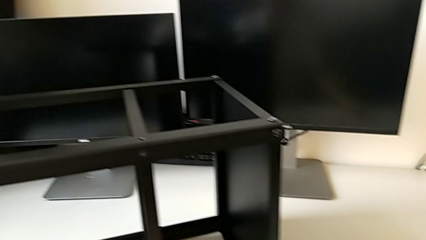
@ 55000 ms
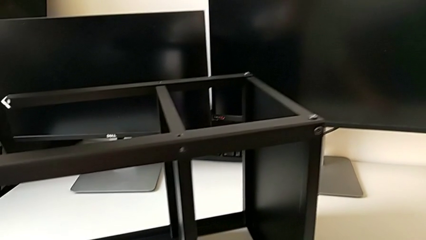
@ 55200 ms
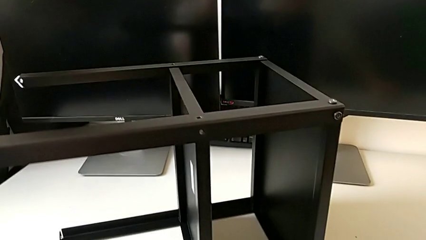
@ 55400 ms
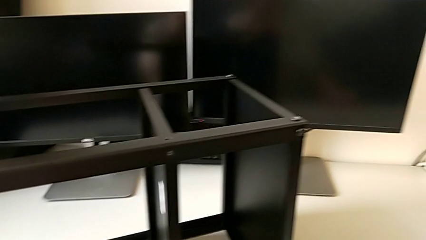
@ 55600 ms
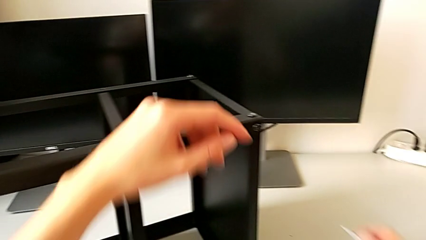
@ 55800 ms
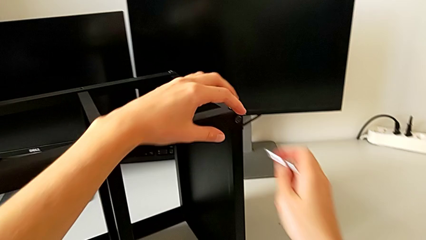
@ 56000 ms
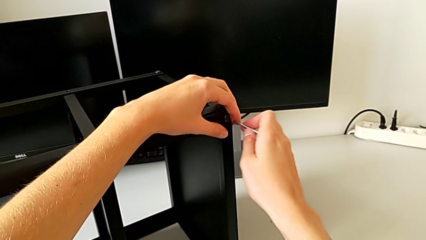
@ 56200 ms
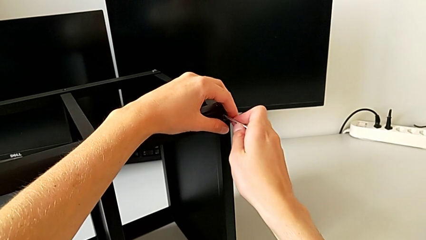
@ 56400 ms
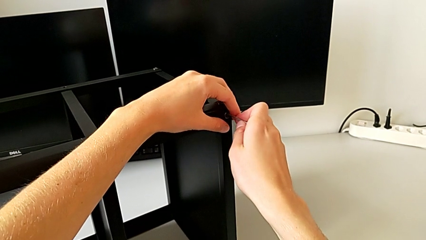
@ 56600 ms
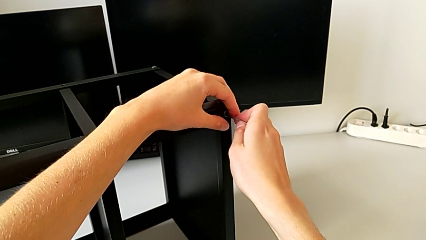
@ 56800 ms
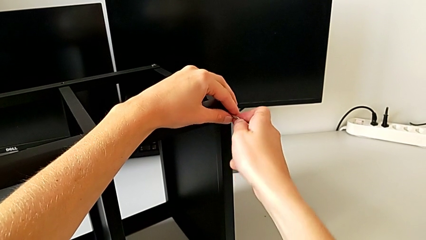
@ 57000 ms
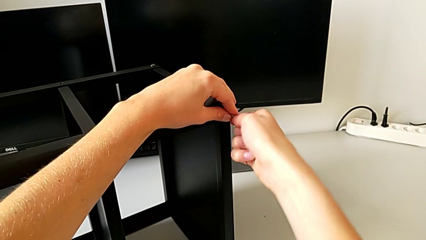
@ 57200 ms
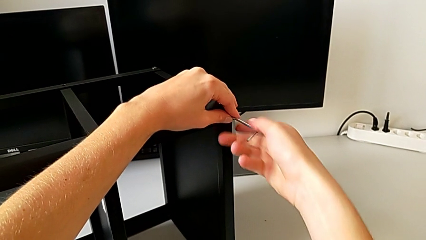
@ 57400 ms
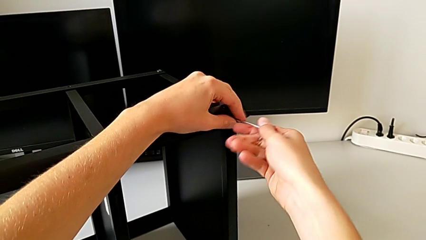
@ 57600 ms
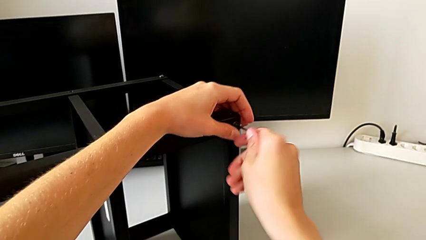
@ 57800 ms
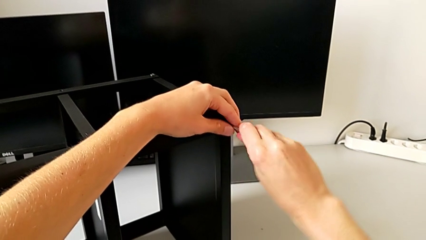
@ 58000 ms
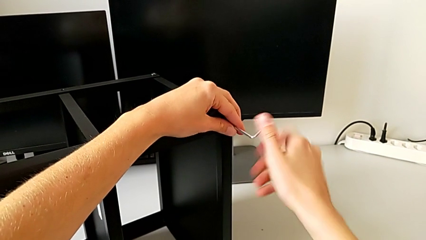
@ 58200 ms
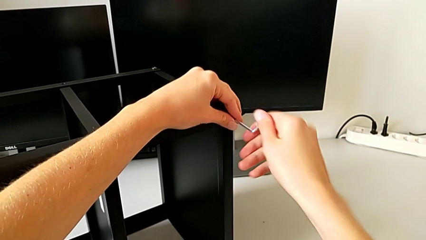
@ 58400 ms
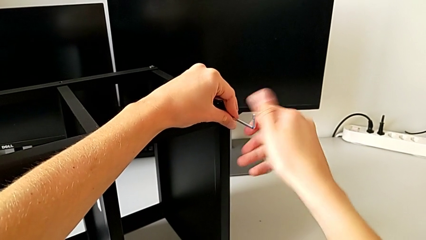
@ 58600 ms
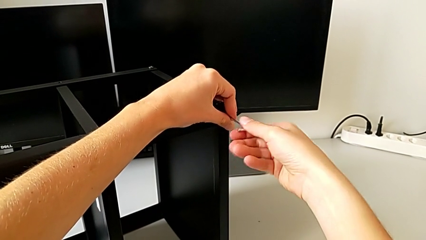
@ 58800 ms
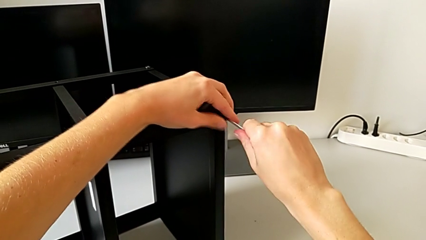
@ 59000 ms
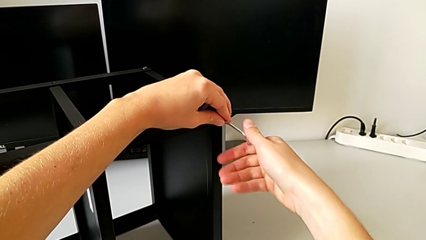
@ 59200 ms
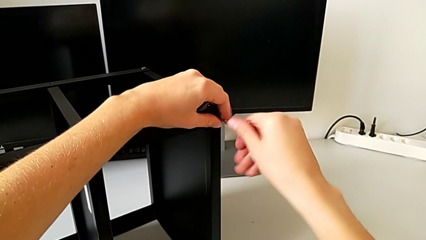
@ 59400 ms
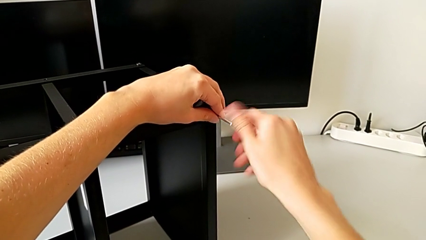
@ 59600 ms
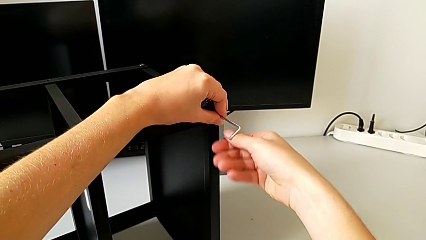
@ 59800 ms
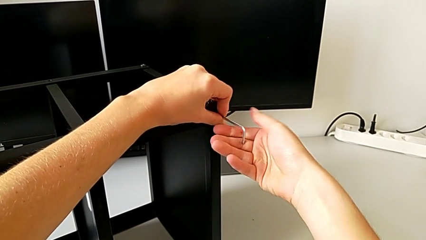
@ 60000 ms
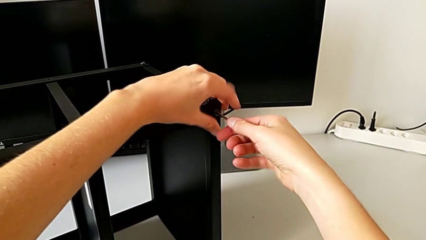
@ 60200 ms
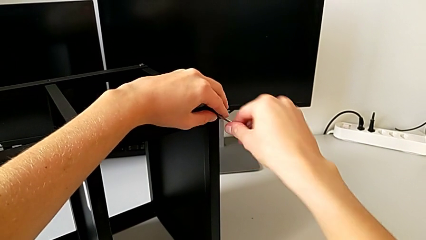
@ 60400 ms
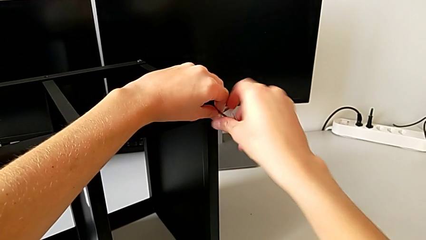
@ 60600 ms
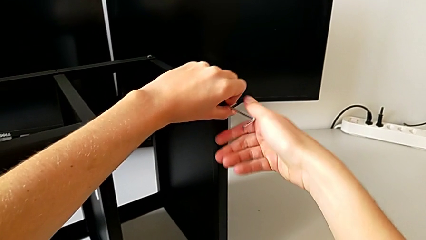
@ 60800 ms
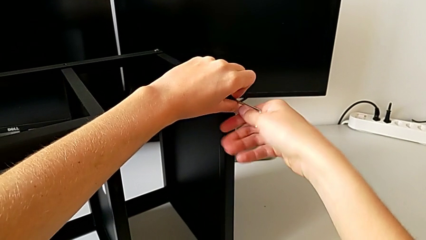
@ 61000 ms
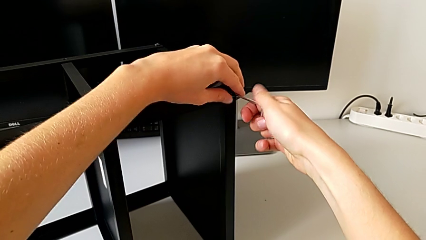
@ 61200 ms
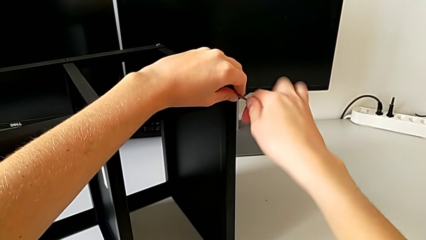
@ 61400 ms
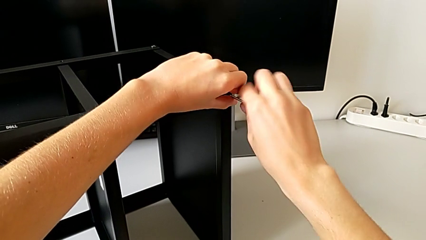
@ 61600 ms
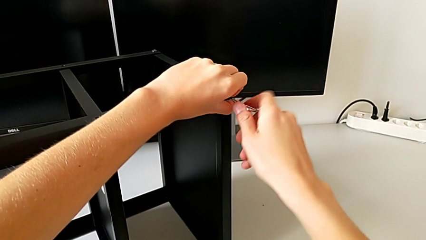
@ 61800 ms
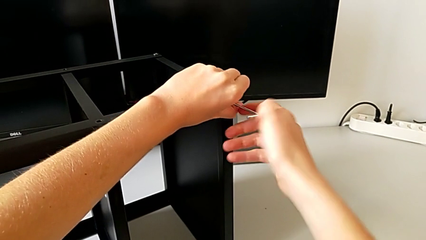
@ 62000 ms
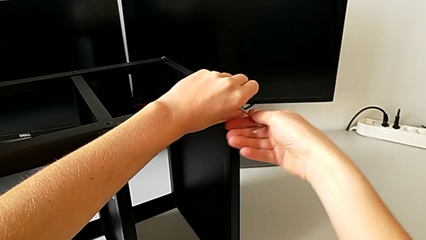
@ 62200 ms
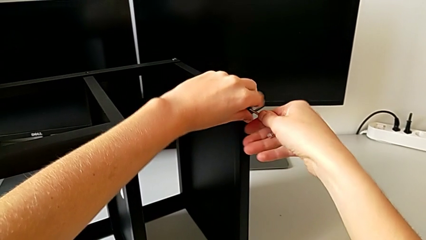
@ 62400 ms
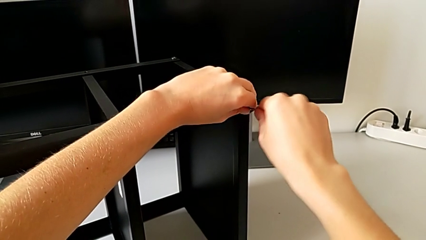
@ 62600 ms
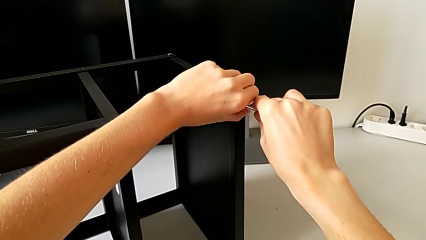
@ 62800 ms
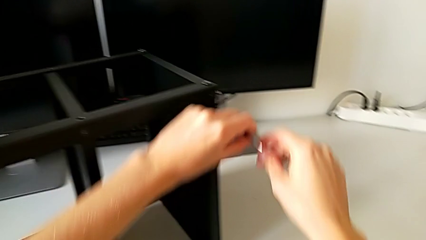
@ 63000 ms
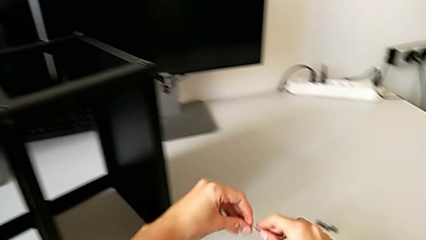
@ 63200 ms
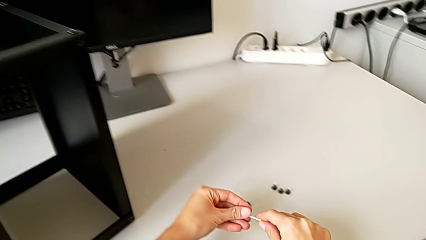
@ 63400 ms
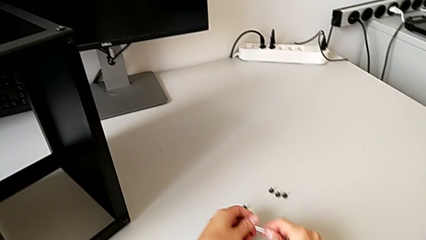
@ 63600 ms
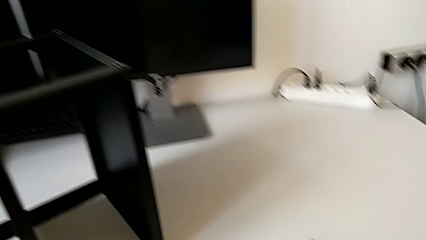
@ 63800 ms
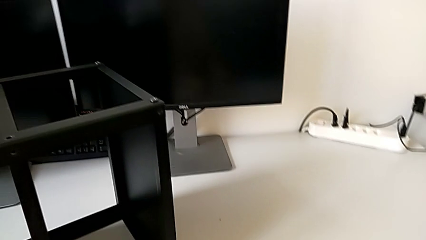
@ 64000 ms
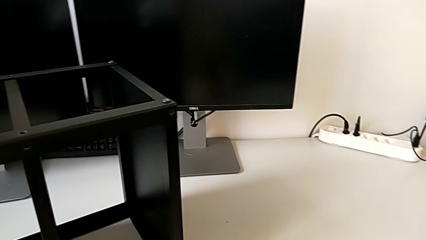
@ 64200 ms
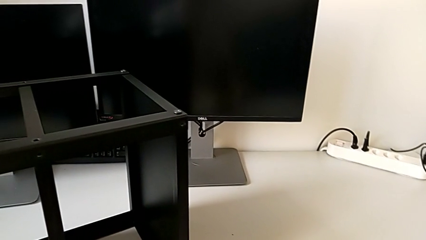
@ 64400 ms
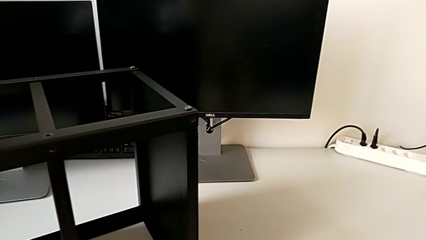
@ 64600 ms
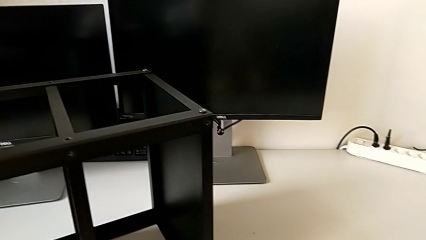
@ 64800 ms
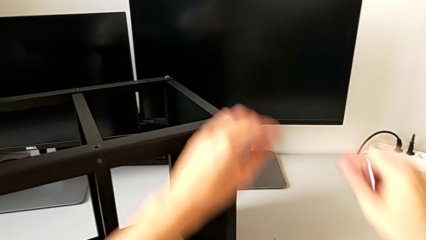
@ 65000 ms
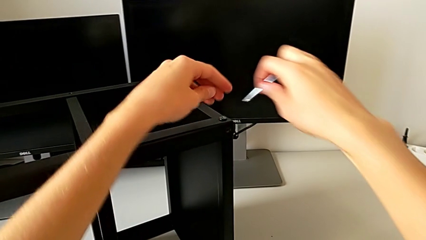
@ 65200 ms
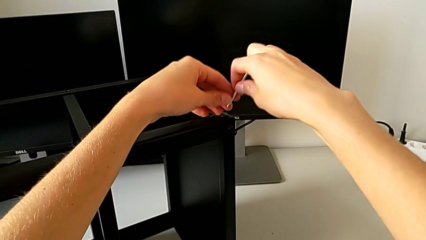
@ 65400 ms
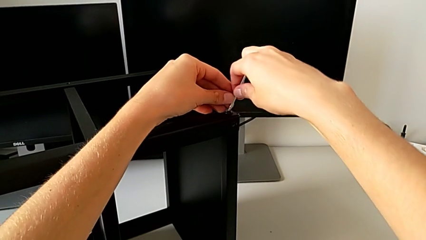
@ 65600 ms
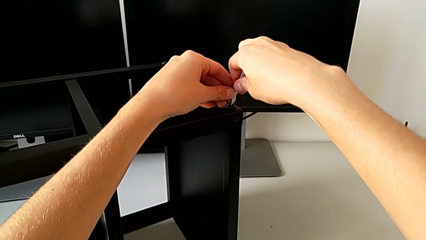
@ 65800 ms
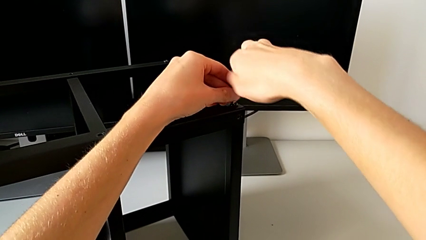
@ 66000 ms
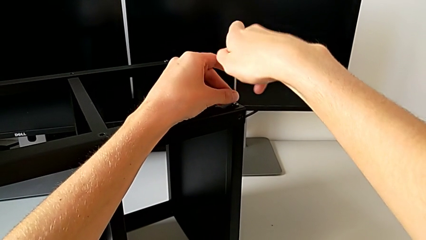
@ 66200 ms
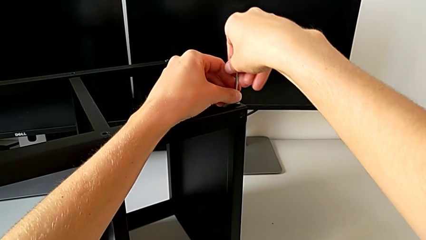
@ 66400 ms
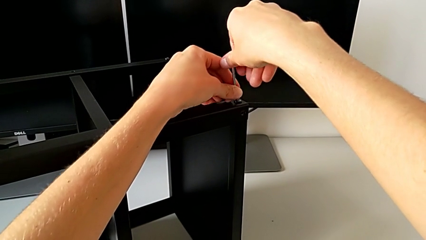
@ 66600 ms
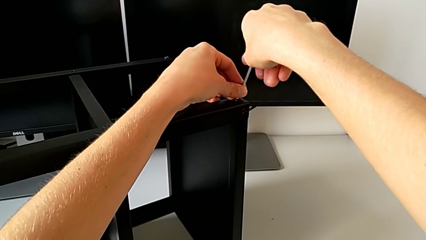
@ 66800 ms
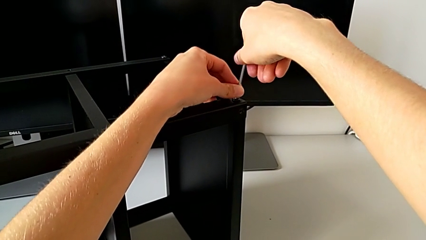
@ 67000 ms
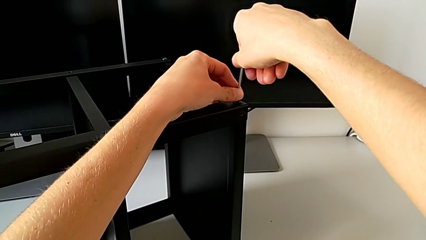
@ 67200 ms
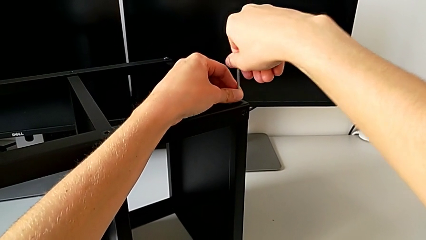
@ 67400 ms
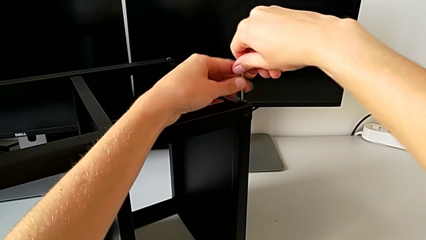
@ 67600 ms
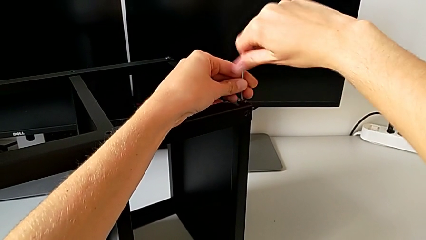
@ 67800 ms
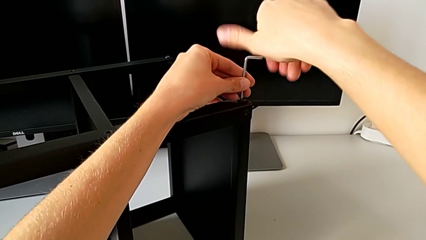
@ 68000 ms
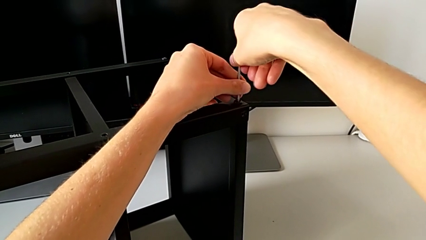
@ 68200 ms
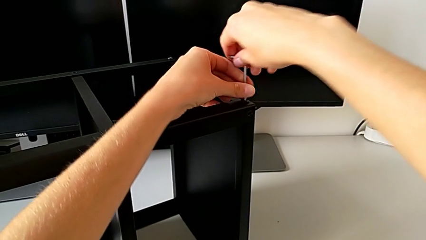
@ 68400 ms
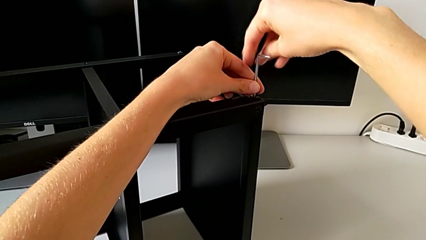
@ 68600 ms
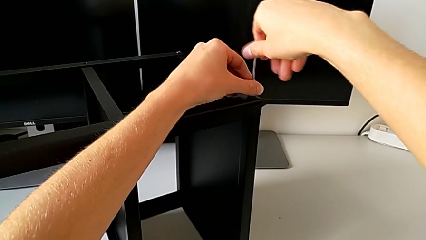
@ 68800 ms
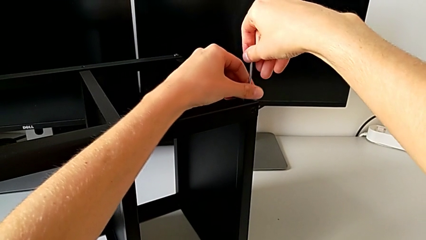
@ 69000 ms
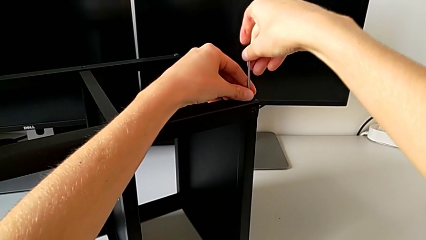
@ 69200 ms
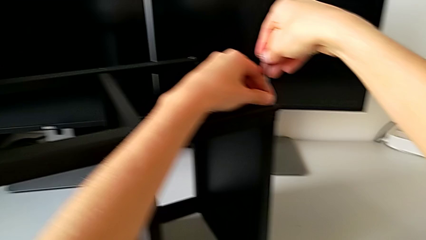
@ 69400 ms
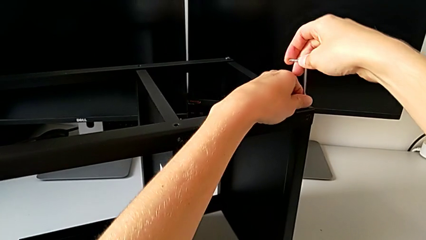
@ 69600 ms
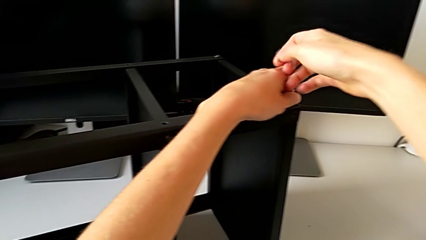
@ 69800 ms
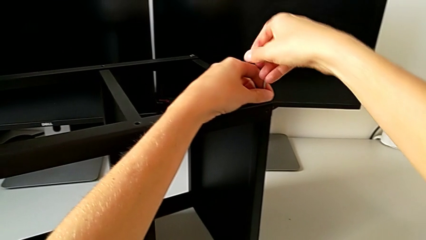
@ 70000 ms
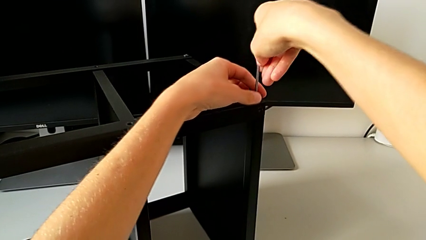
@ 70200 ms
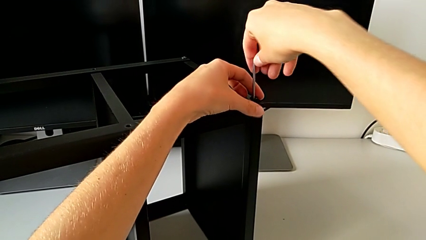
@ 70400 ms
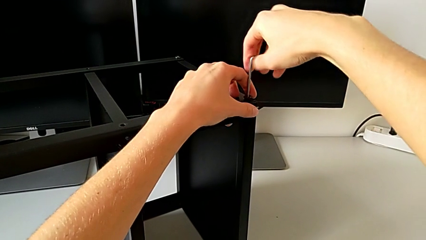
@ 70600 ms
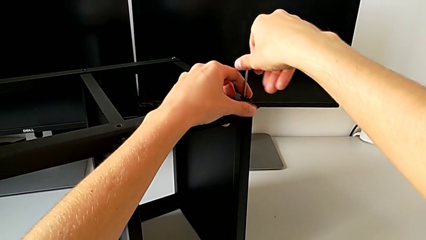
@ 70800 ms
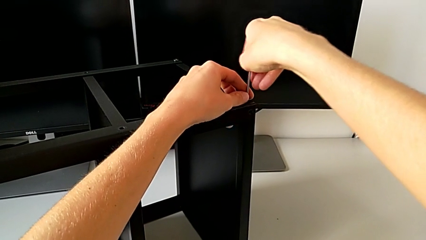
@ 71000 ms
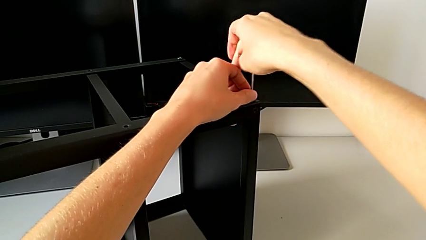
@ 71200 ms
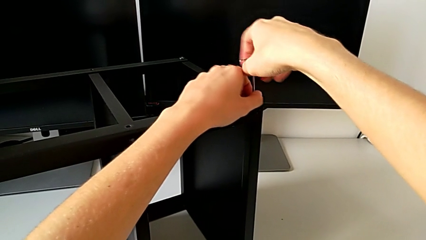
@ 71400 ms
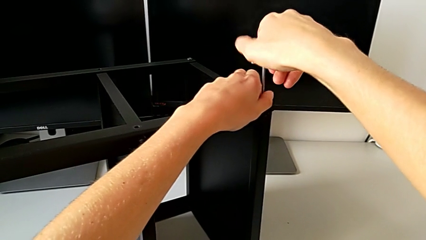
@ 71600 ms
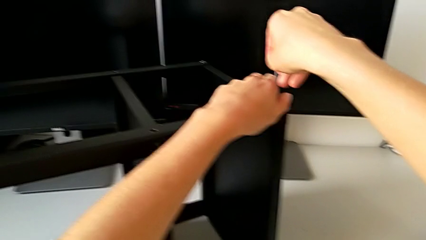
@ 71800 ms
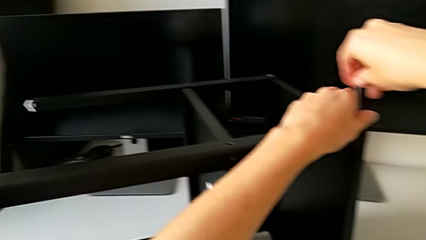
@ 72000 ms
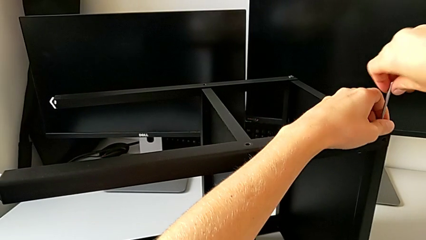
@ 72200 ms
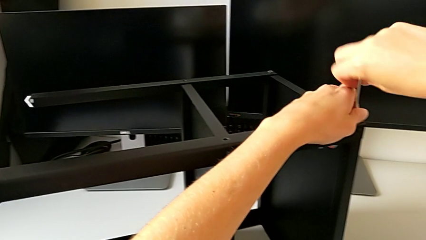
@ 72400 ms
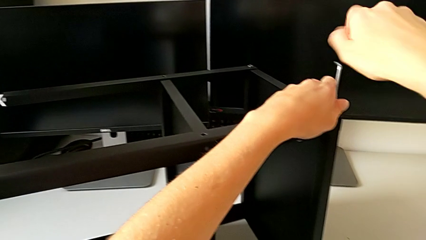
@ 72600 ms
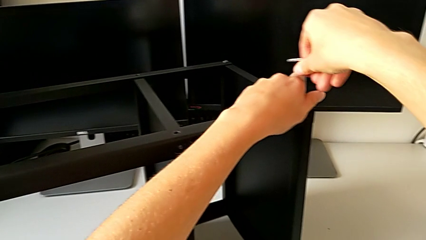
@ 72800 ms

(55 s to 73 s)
The camera wearer is disassembling the second leg. They approach the Allen wrench, insert the hex socket head, unscrew it, disassemble it, withdraw the Allen wrench, place the hex socket head, insert the Allen wrench and unscrew the hex socket head.
